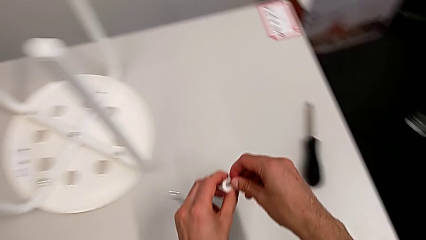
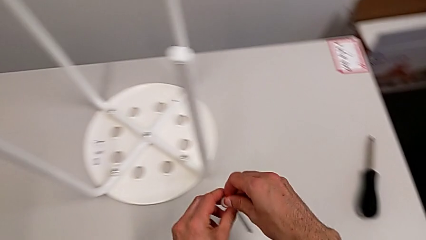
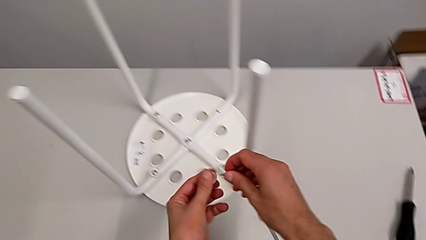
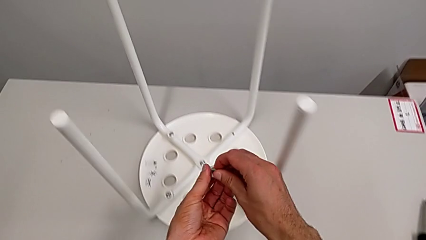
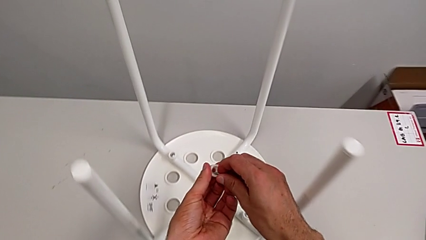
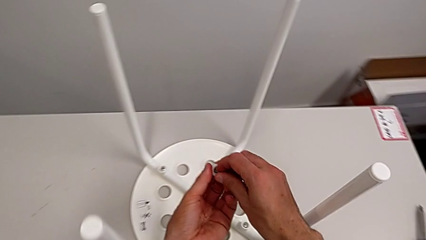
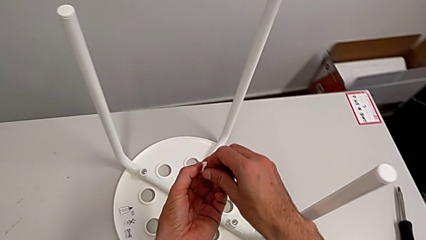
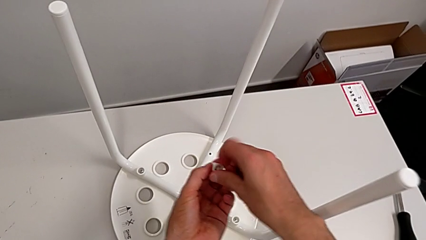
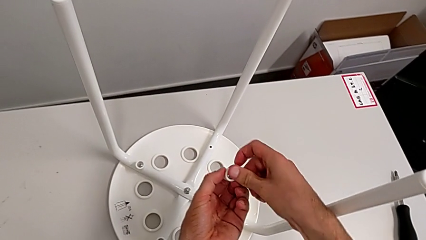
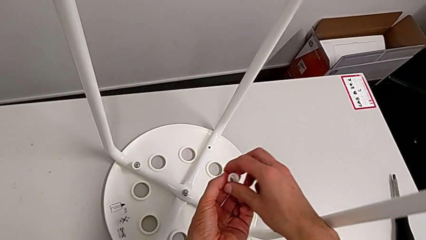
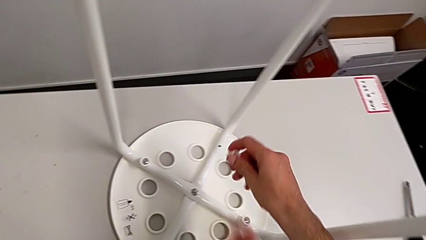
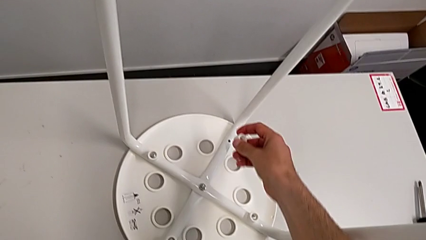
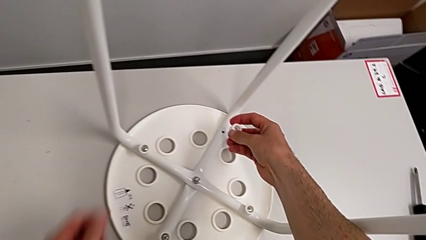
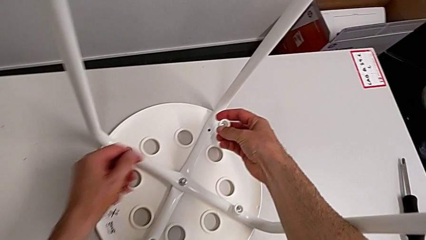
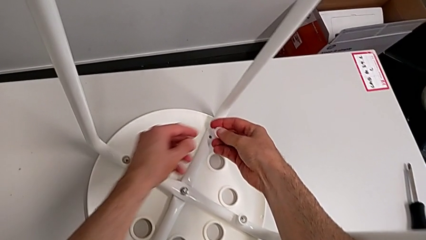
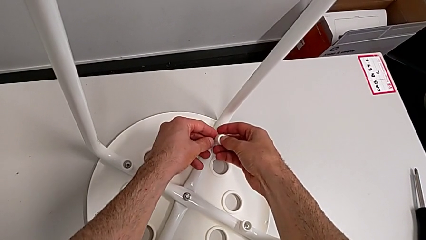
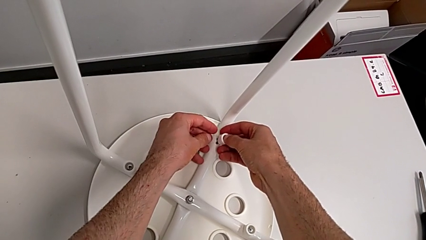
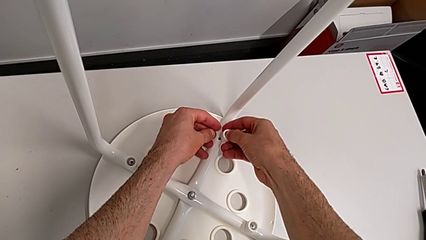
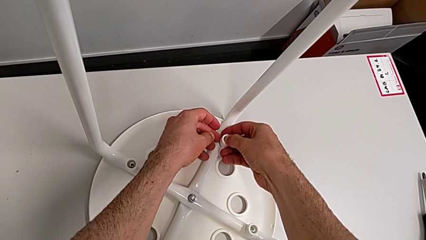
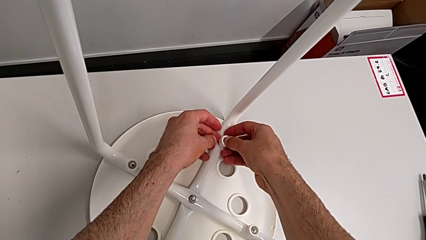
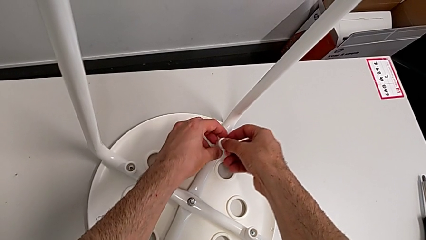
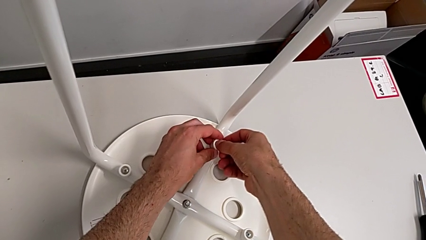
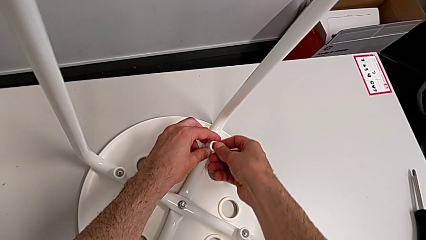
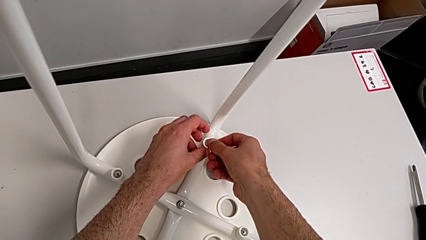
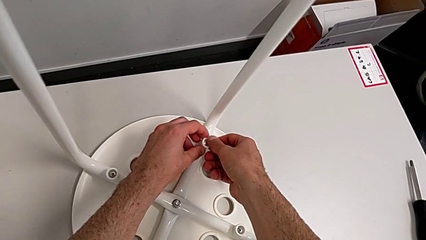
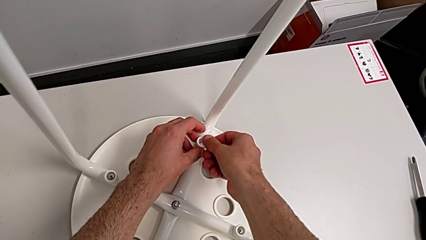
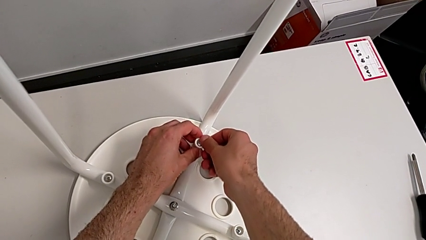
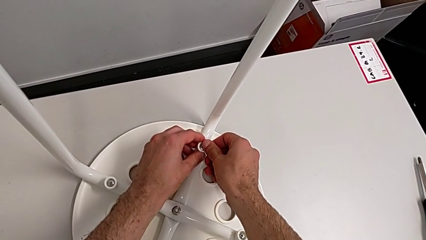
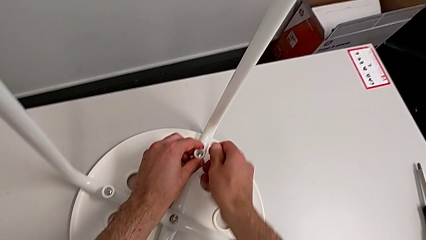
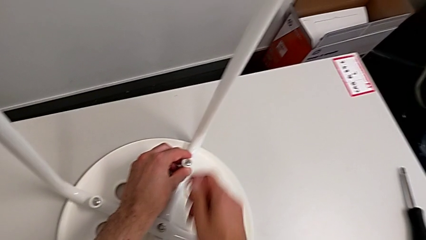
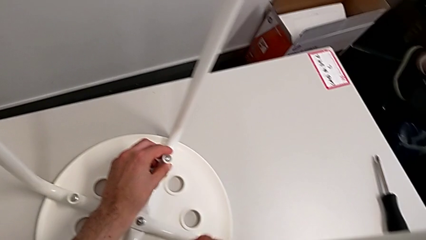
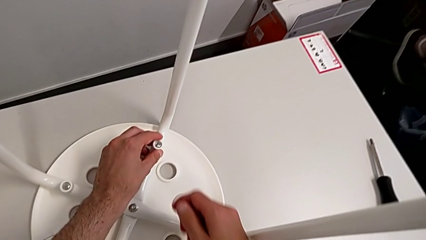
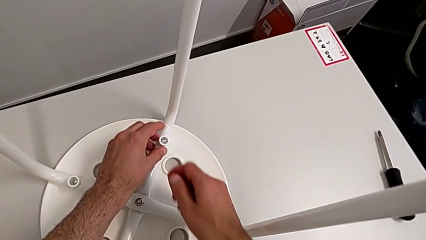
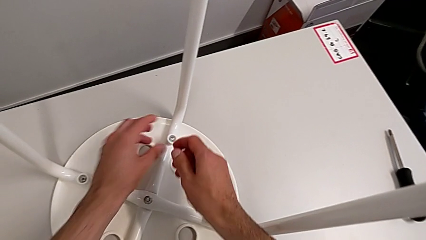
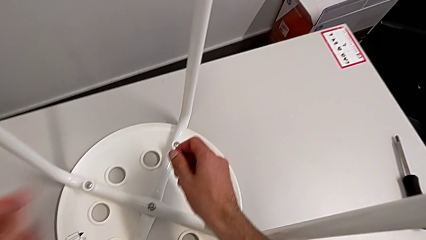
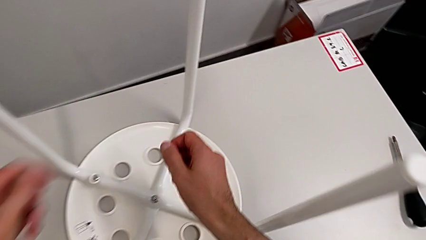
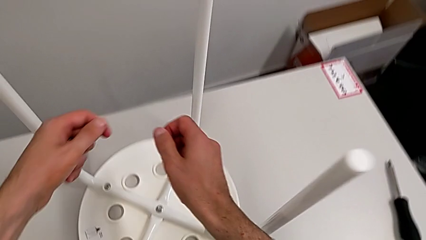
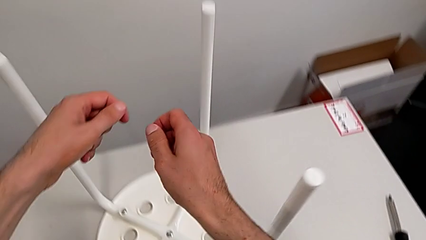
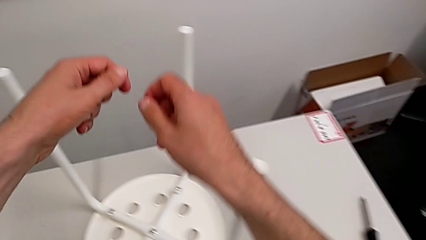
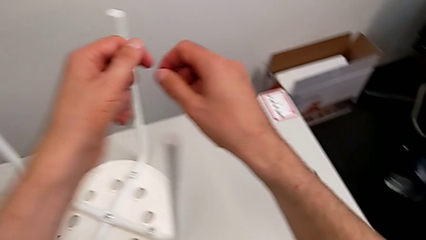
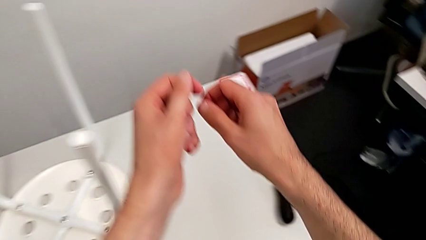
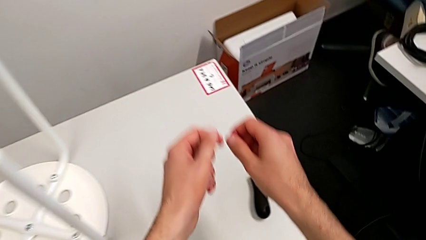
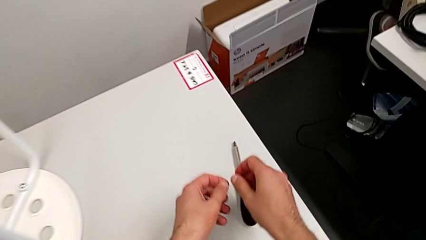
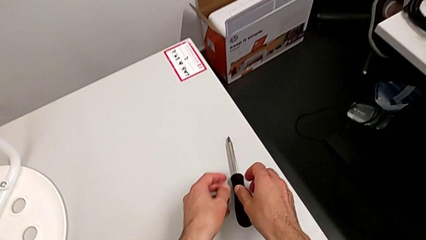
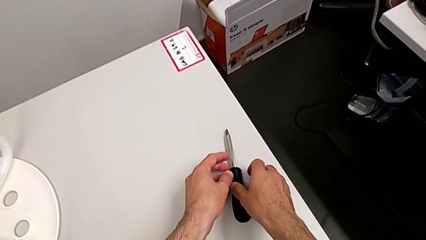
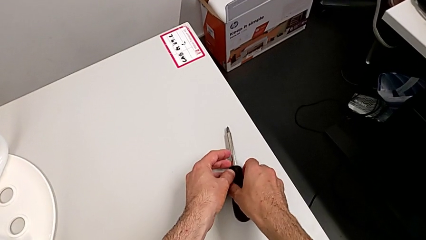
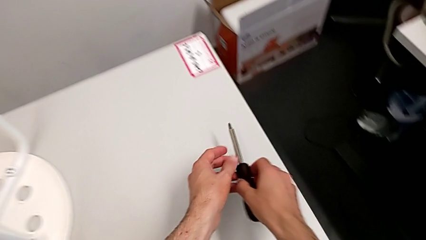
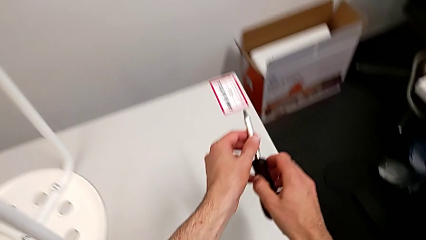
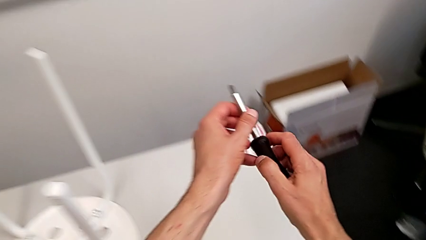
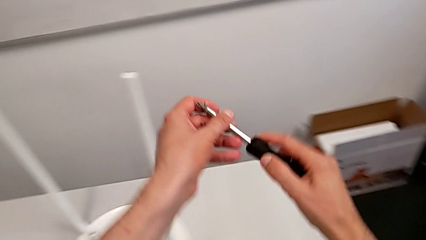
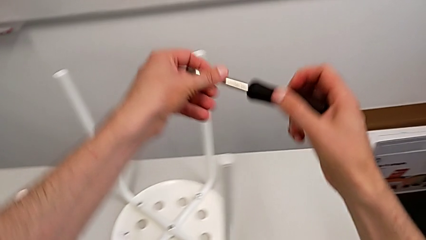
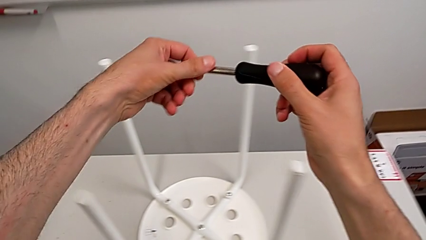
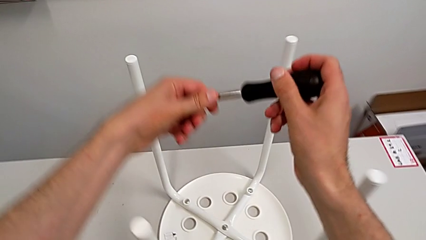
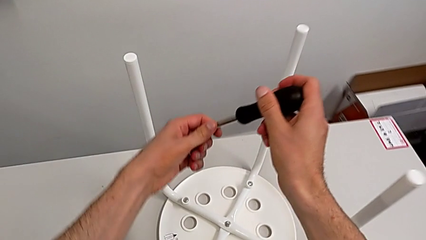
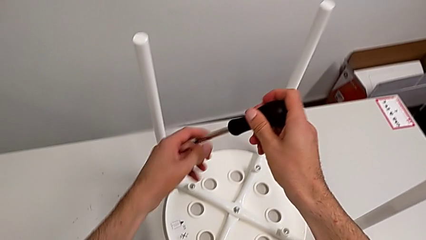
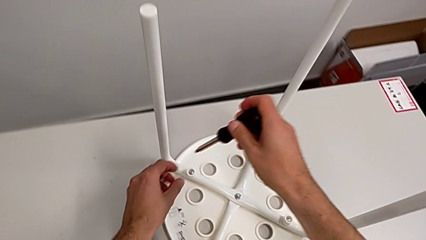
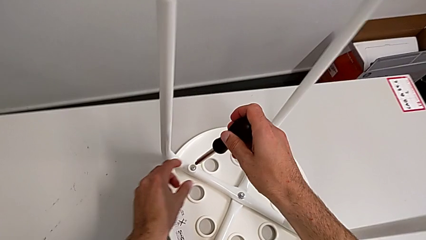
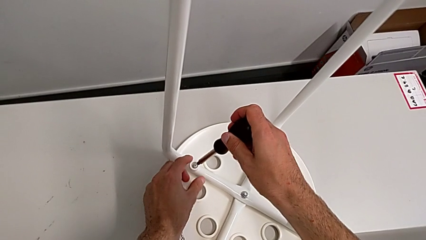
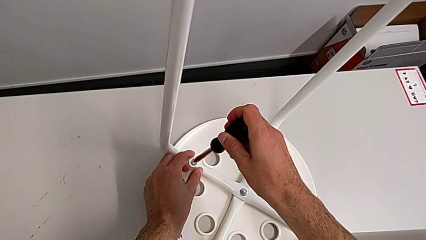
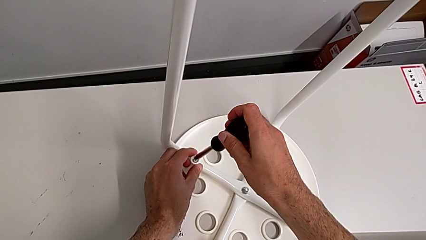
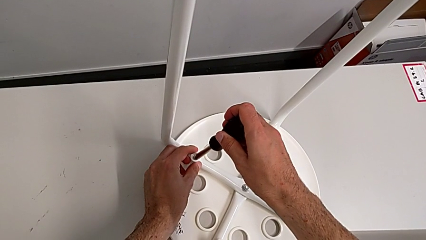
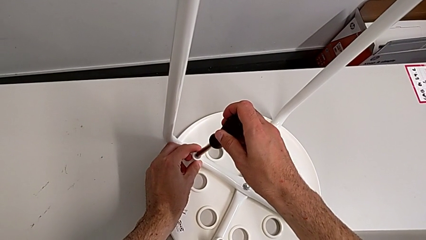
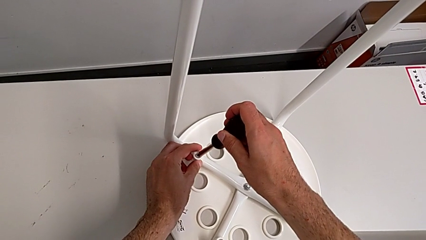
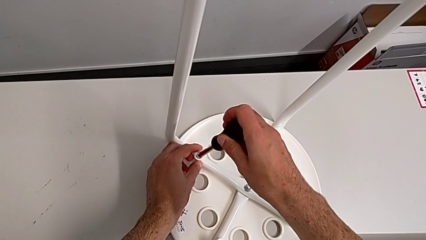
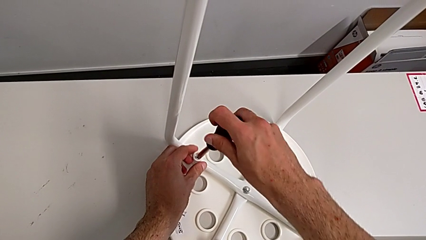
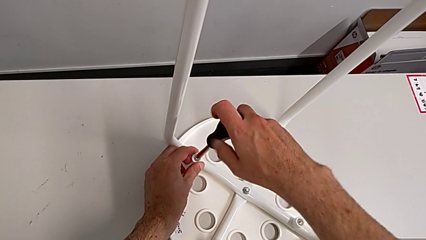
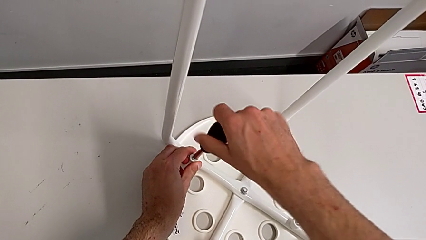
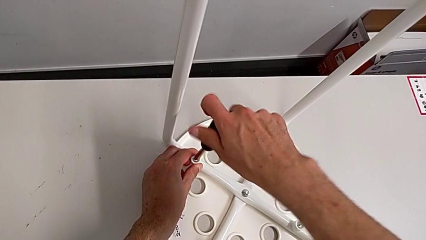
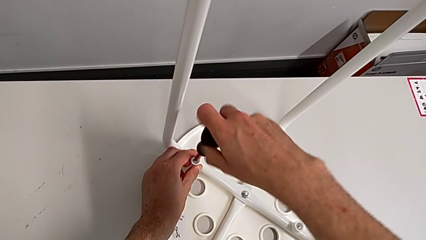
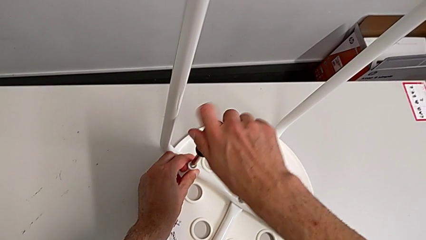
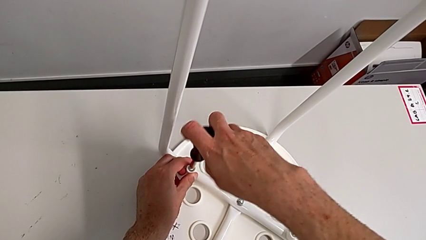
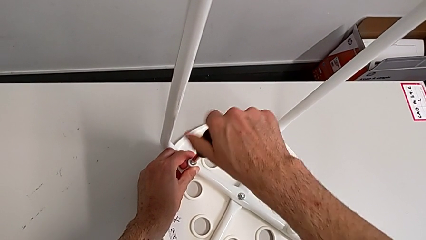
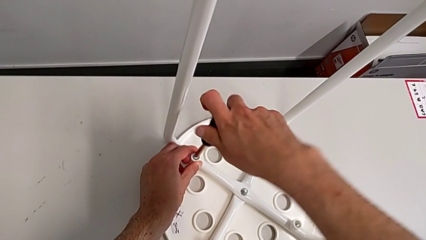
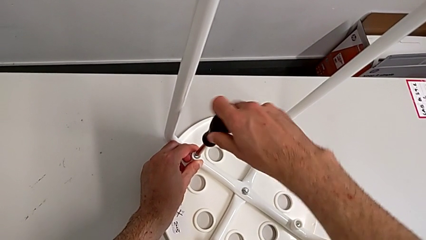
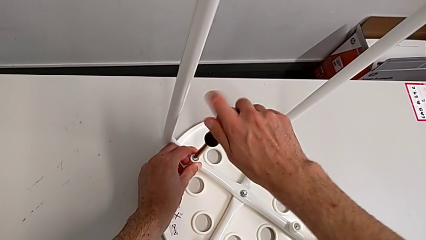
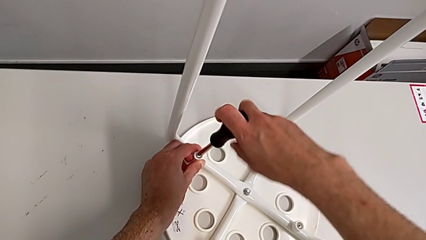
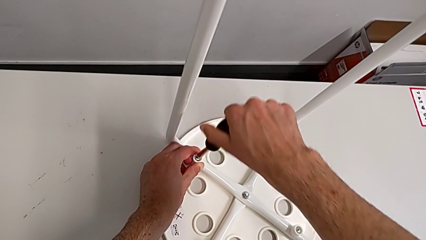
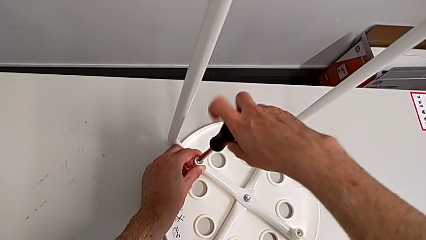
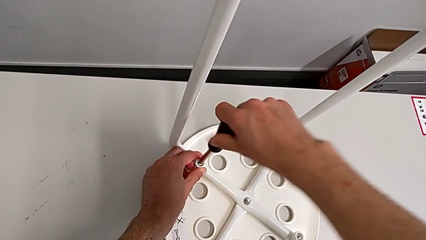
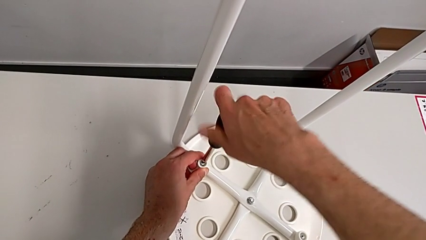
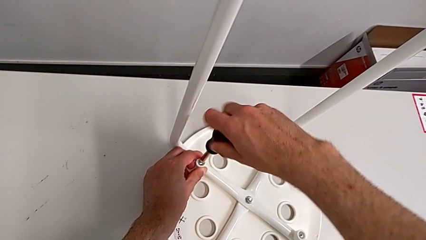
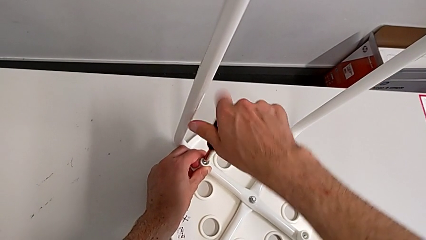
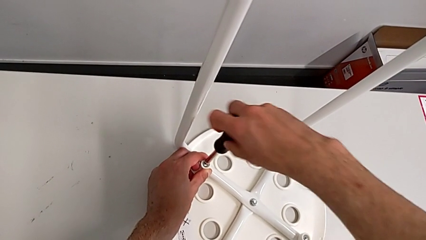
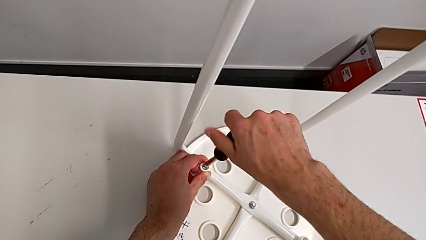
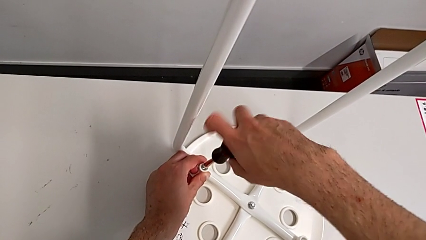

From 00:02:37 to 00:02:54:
The camera wearer is mounting the saddle washers and screws of the legs. They insert the screw, insert the fourth screw, approach the screwdriver, grab it, lift it, insert it and begin to screw the screw.
